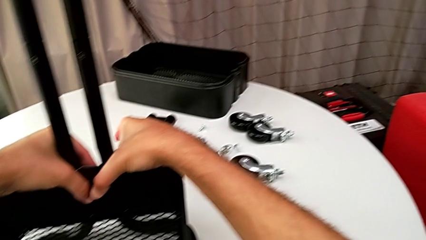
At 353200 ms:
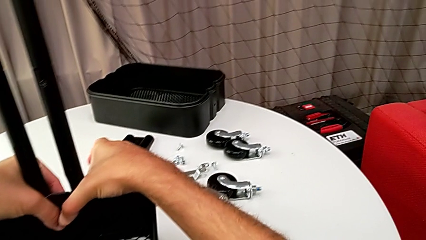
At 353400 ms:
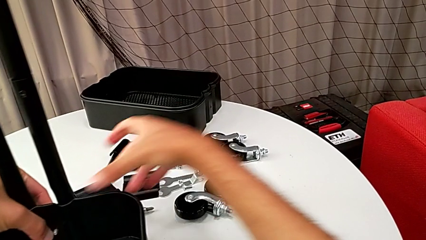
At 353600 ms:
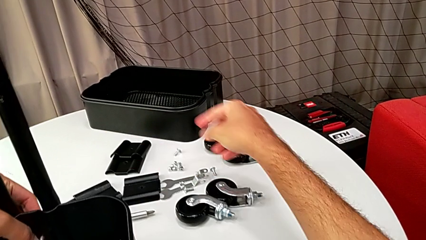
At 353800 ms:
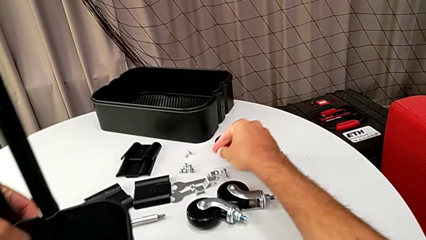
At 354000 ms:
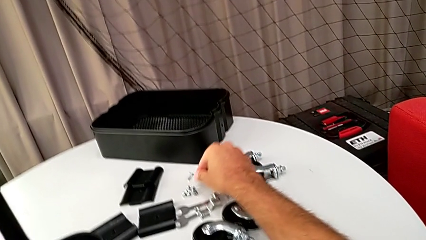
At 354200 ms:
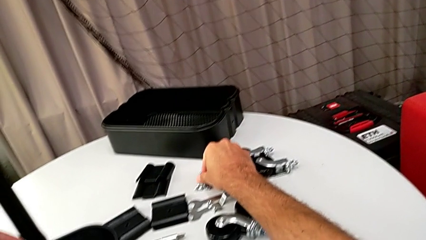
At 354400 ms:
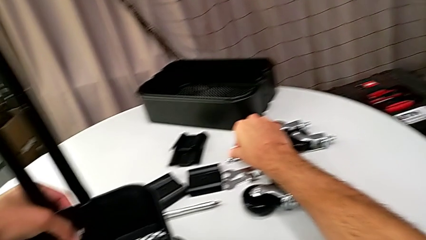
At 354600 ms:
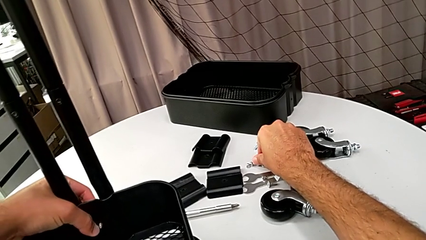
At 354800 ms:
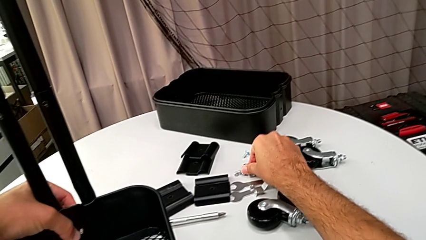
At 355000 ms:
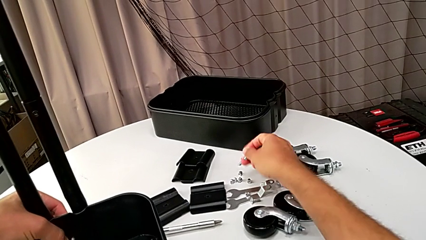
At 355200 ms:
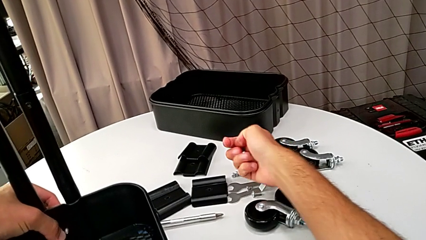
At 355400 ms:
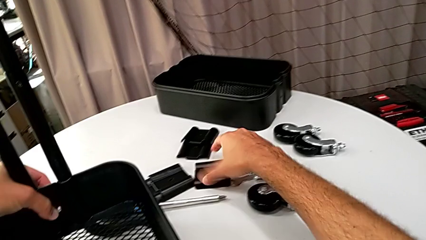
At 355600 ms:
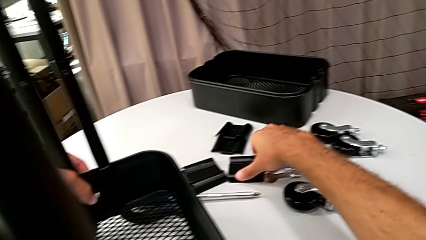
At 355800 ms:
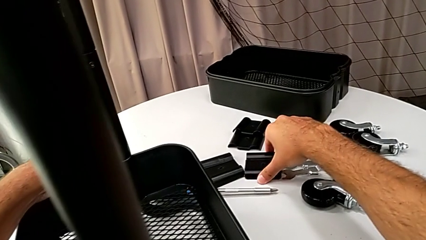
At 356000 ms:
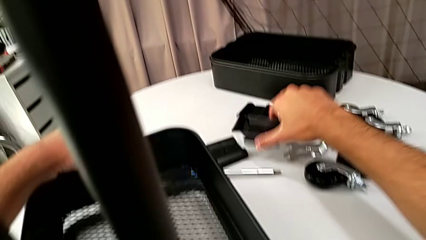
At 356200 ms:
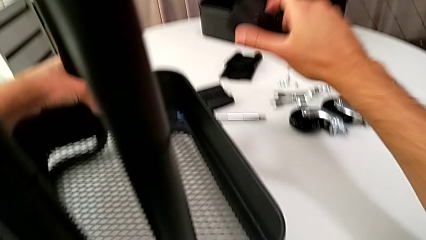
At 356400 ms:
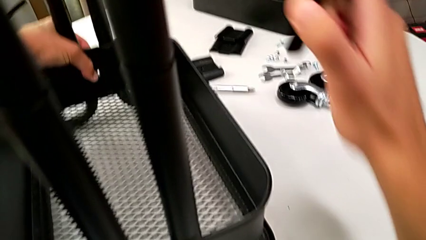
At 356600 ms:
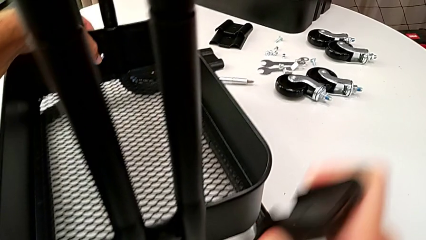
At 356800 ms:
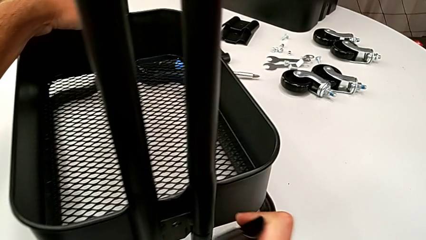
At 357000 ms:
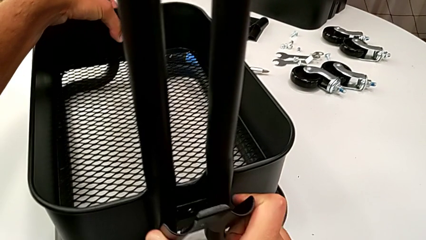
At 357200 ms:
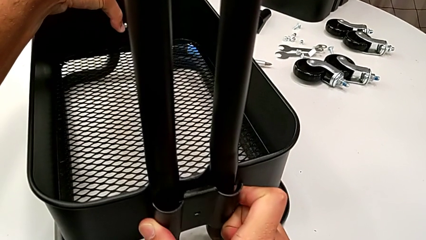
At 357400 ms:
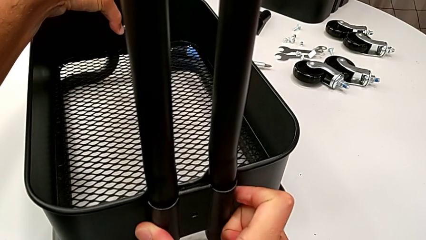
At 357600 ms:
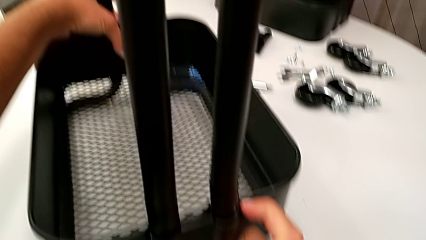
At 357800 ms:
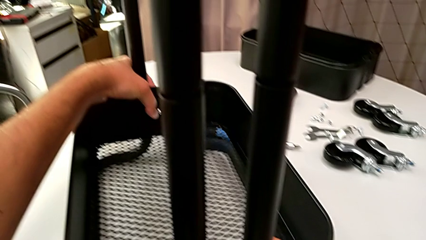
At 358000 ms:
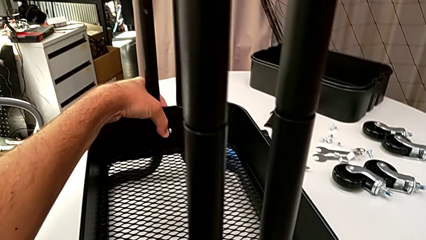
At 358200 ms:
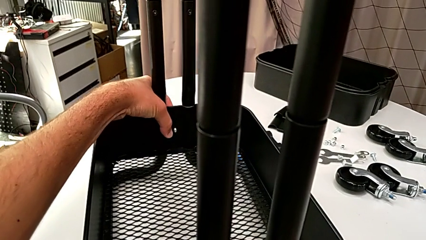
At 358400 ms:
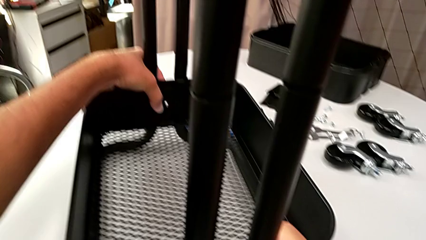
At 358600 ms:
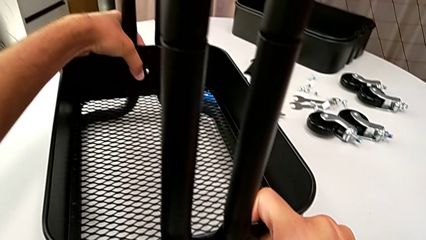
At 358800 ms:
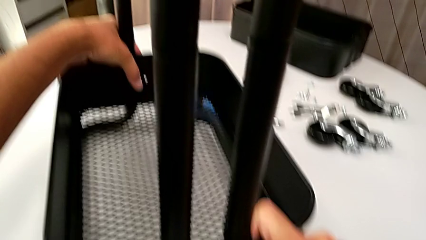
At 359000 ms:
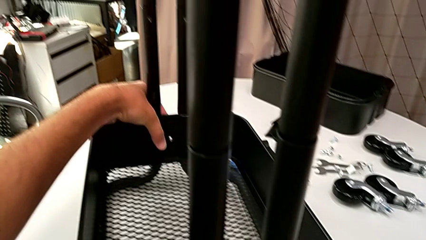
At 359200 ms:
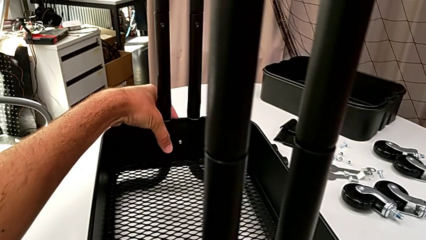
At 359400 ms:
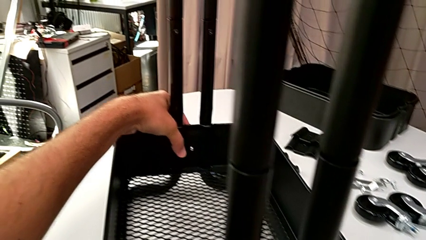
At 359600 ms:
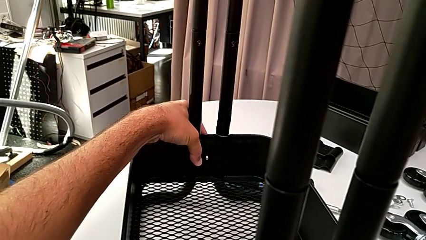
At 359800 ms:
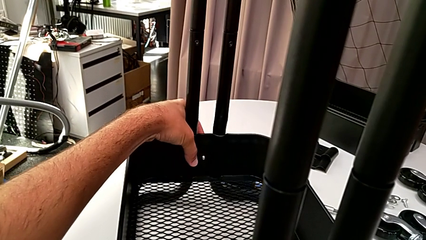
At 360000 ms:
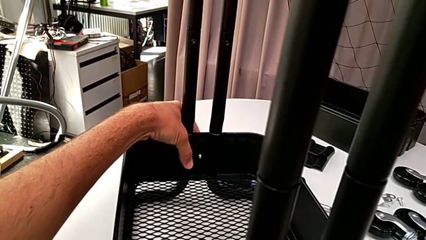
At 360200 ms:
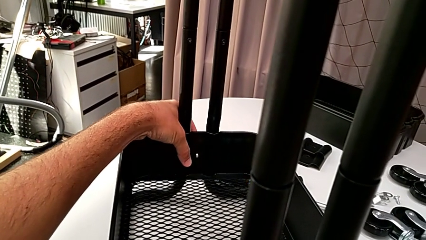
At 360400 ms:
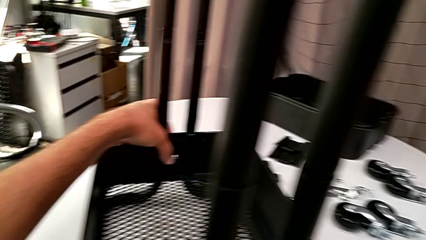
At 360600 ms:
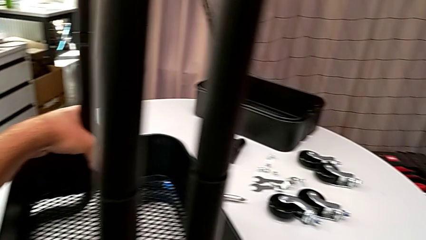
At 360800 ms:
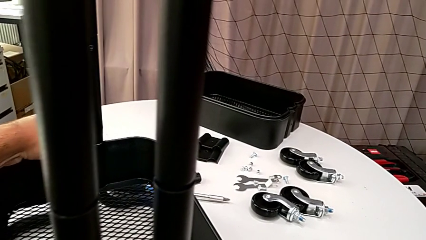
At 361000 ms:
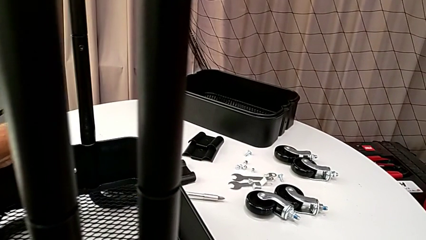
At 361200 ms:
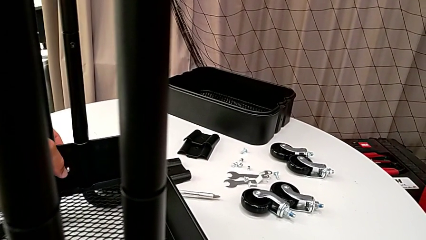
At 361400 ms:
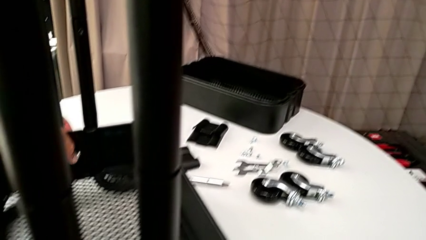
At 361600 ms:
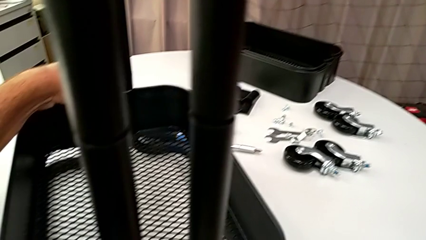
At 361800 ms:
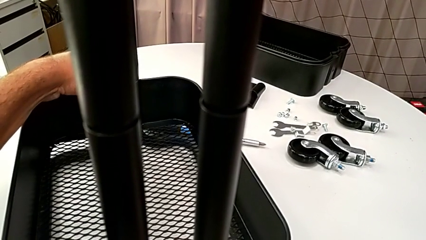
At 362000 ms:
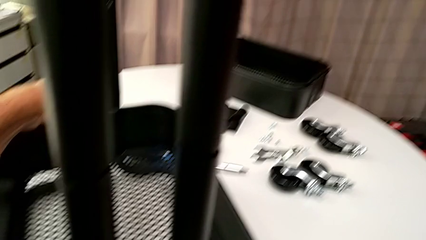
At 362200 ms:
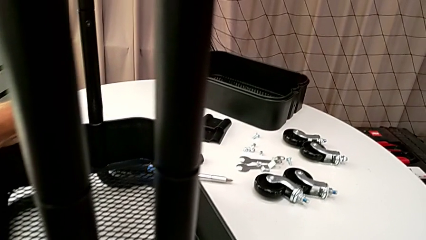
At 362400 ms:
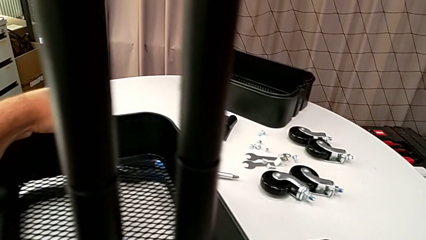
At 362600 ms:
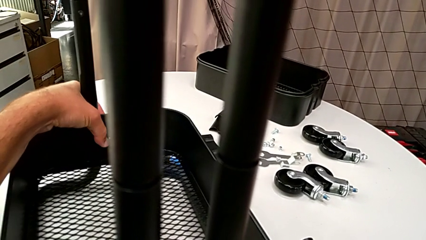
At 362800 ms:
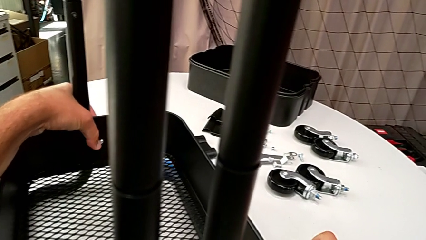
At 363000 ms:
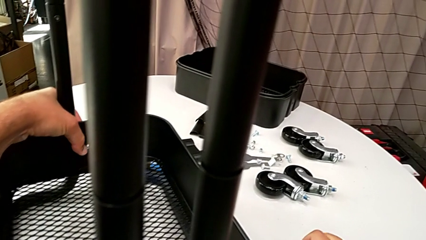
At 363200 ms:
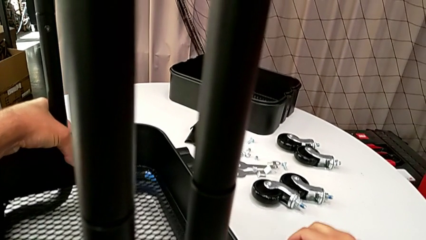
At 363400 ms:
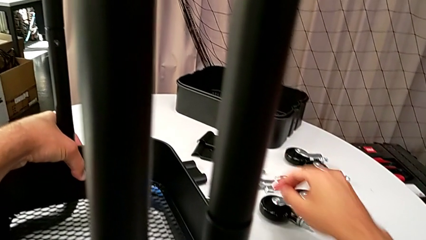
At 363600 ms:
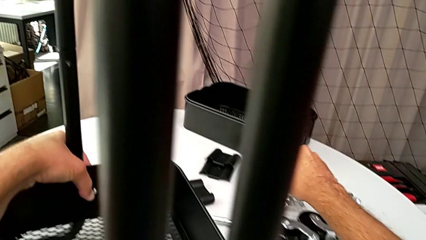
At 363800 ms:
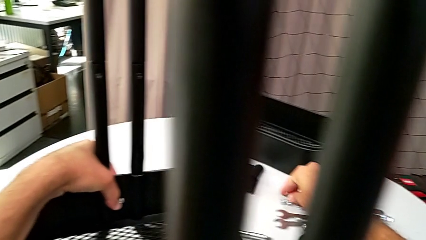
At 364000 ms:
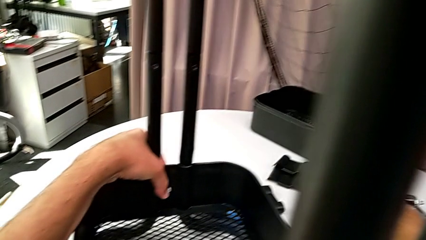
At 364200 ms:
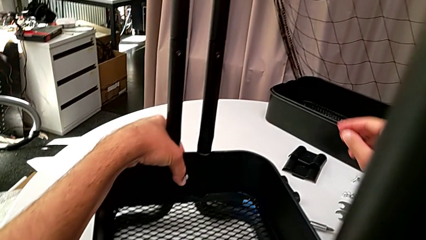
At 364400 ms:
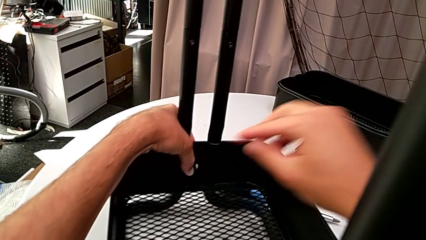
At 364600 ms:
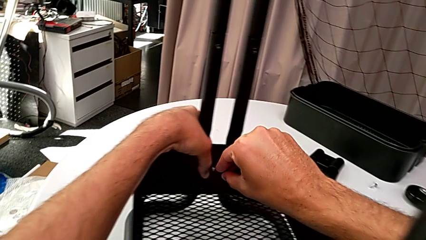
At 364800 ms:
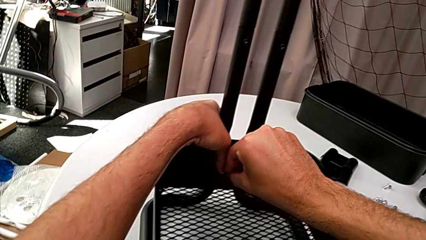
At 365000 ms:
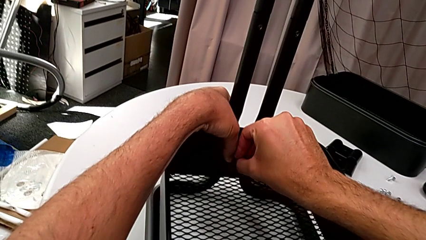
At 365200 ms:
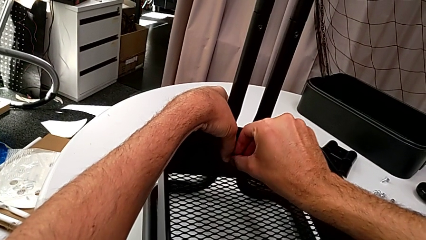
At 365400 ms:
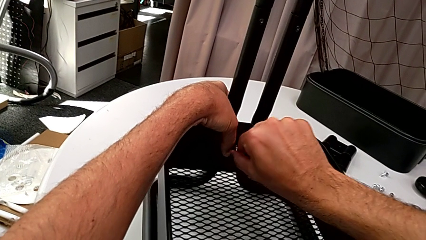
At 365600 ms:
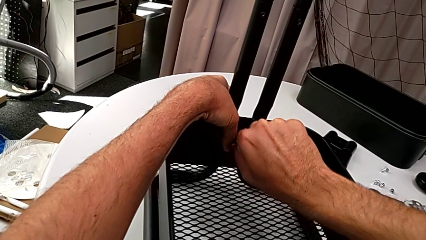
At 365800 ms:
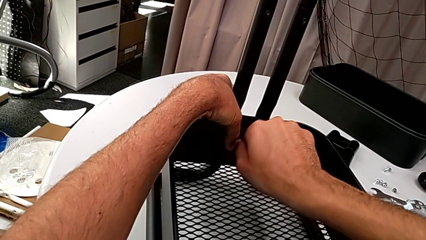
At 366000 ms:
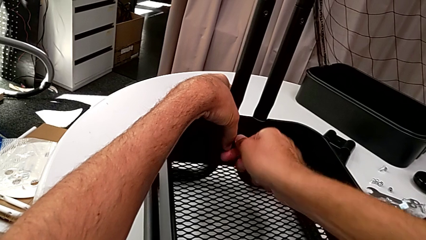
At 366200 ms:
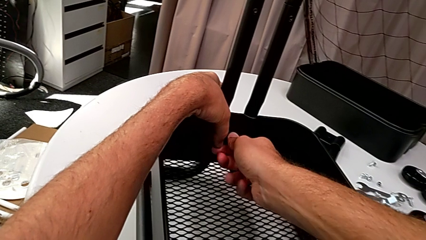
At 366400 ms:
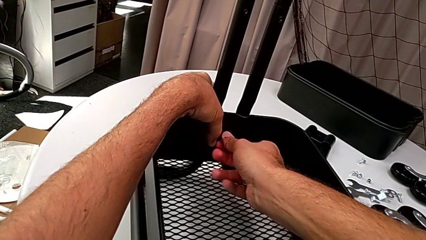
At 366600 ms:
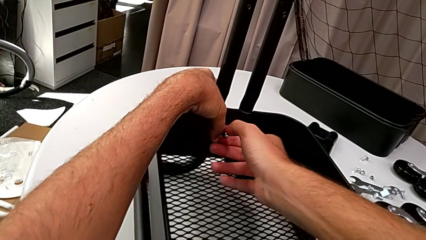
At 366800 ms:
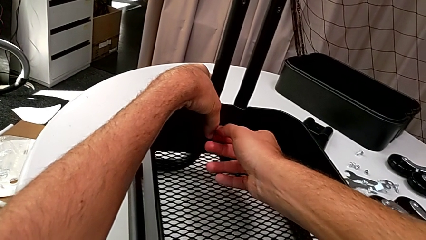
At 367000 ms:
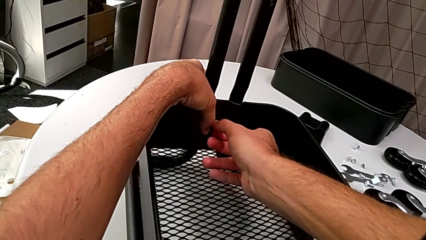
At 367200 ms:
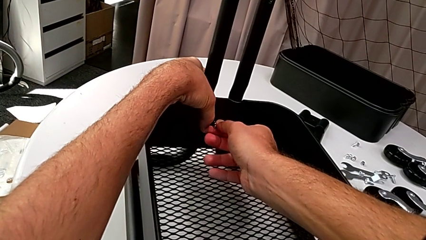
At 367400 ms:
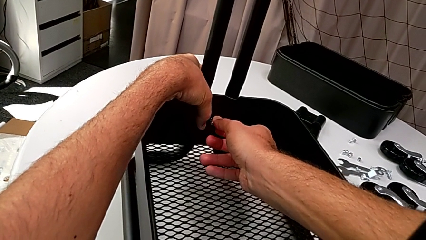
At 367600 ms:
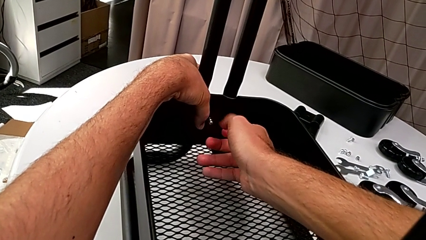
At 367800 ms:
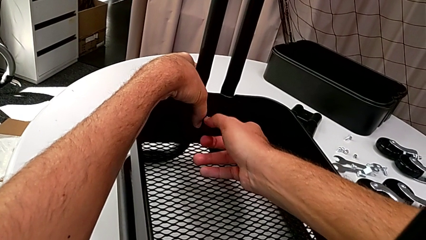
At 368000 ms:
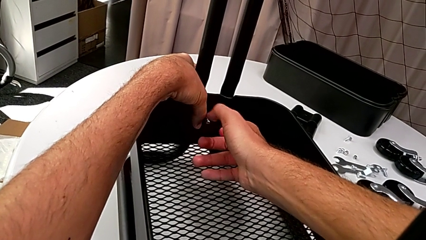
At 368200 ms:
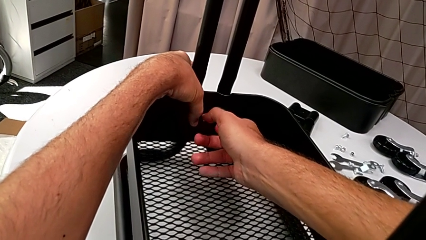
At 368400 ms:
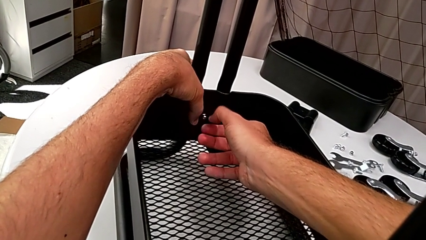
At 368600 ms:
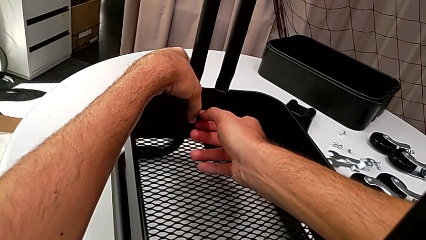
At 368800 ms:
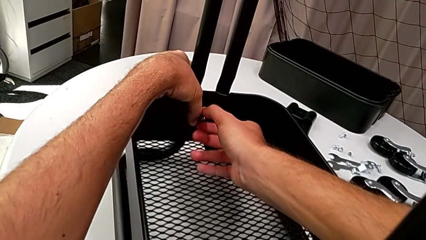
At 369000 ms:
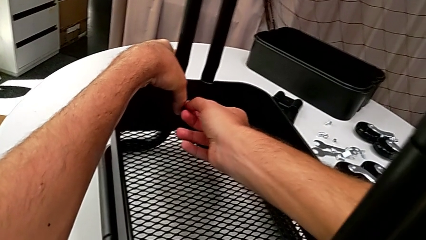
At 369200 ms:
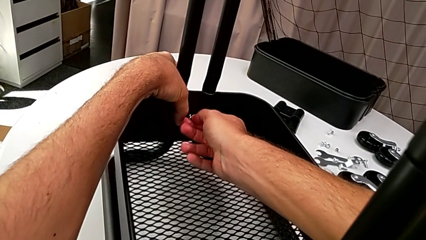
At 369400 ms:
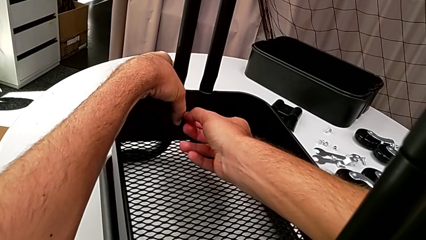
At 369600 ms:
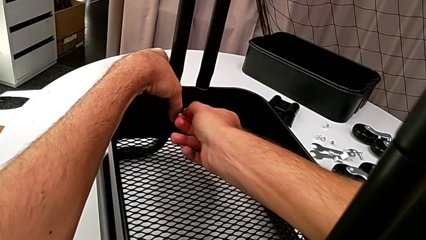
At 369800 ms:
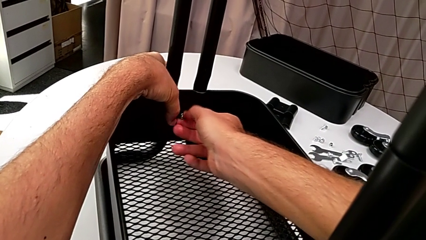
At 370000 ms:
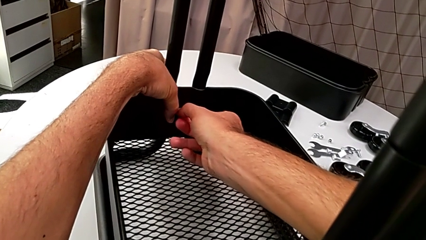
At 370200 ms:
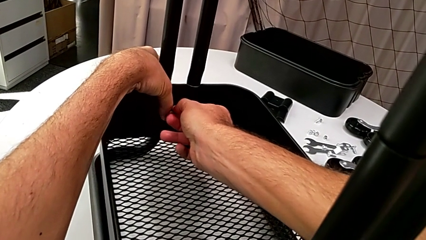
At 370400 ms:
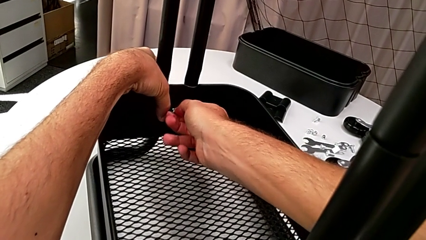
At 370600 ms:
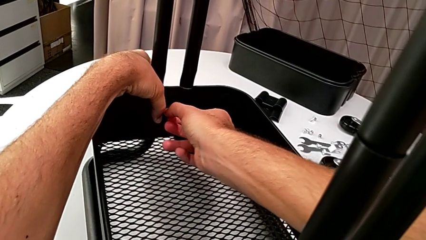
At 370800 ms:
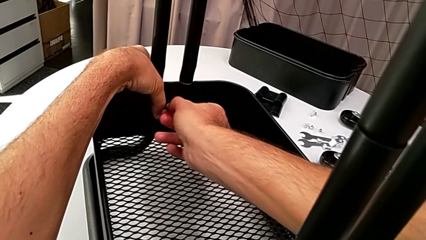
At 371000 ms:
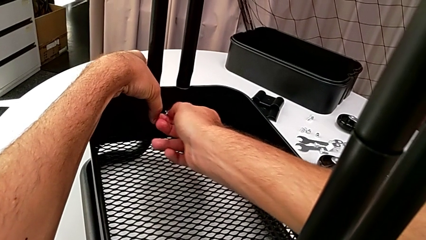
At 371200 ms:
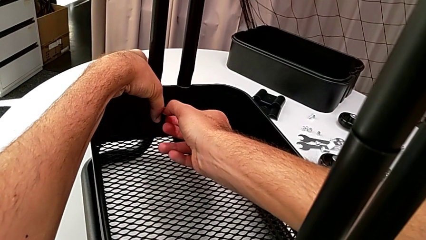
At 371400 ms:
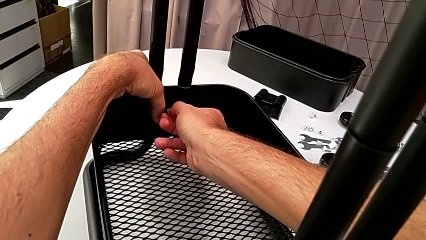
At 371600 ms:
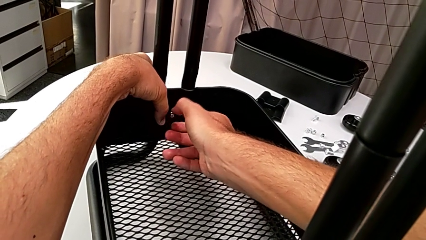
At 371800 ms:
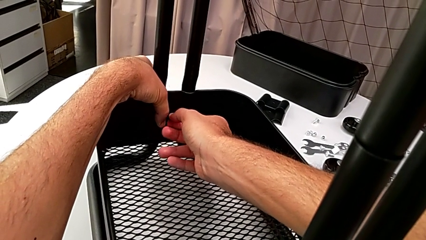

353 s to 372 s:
The camera wearer is assembling the bottom grid tray. They grab the screw, grab the bracket, place it, approach the screw, grab it and begin to insert it.
